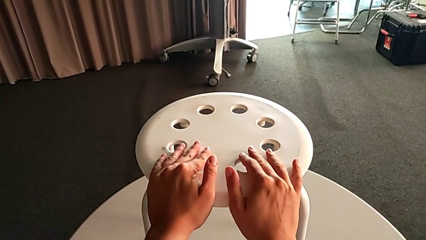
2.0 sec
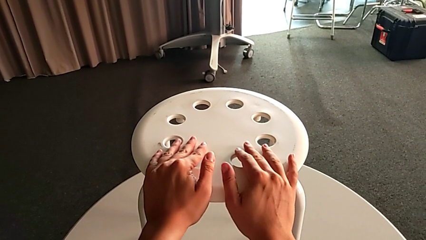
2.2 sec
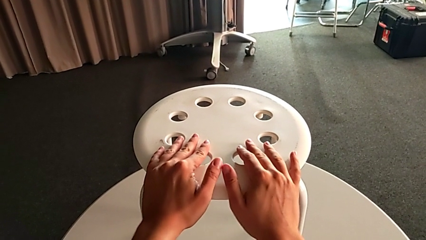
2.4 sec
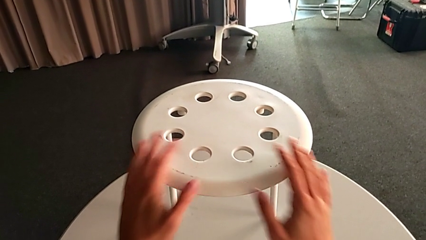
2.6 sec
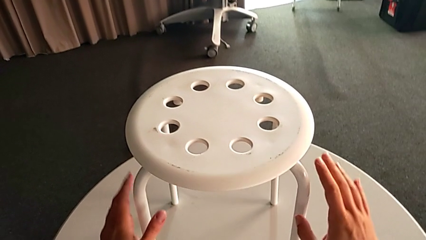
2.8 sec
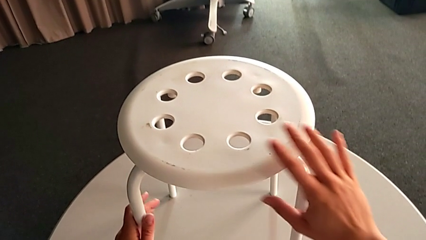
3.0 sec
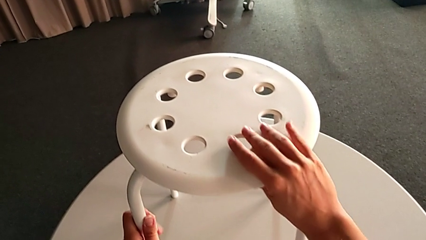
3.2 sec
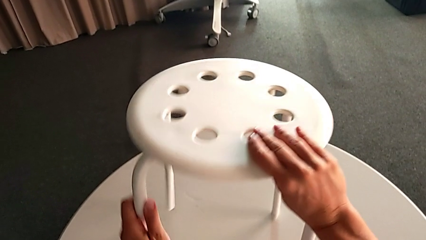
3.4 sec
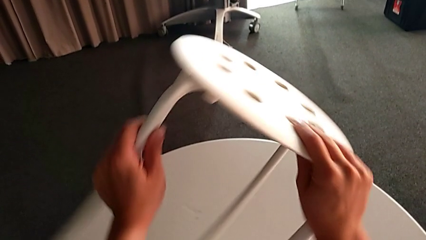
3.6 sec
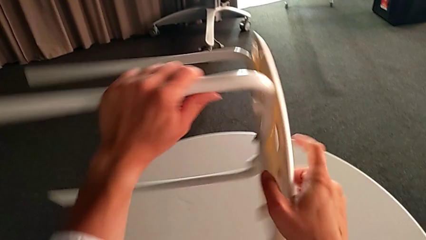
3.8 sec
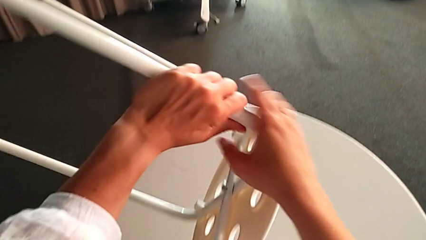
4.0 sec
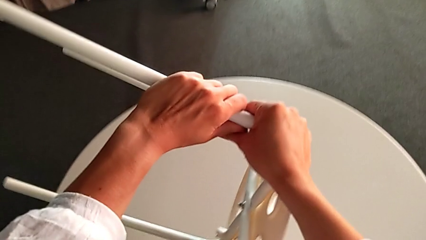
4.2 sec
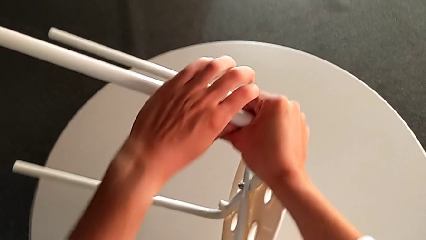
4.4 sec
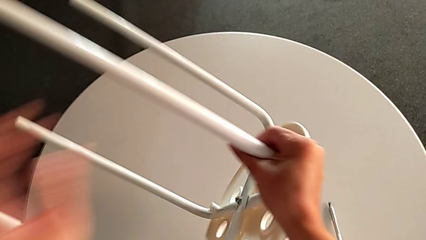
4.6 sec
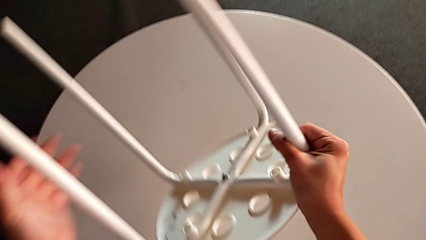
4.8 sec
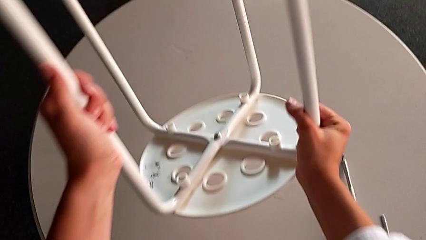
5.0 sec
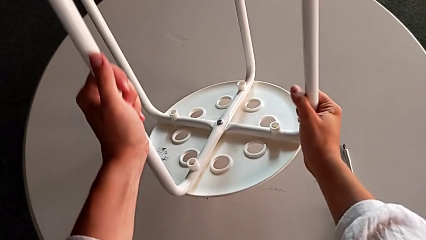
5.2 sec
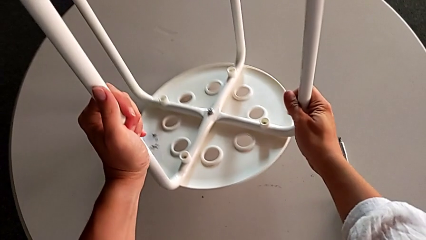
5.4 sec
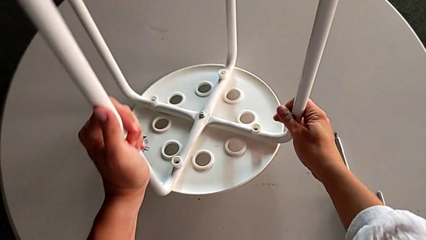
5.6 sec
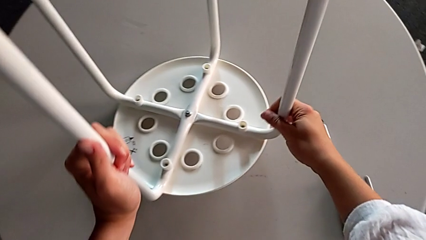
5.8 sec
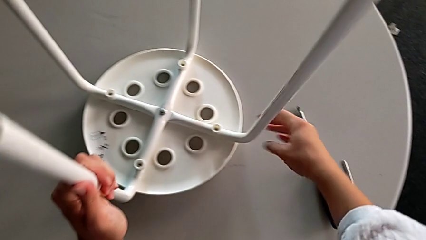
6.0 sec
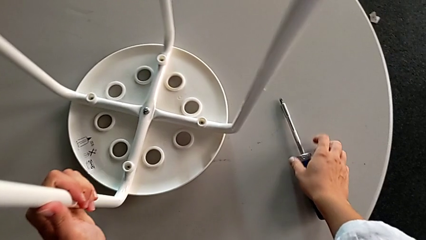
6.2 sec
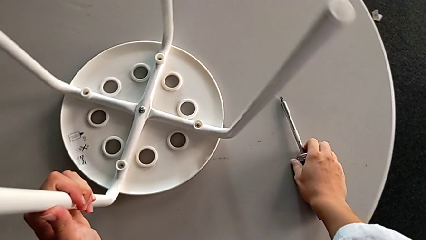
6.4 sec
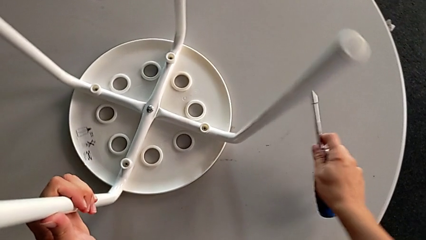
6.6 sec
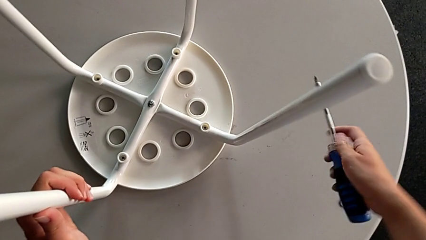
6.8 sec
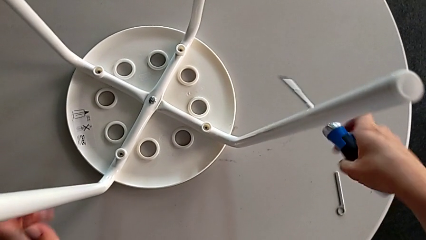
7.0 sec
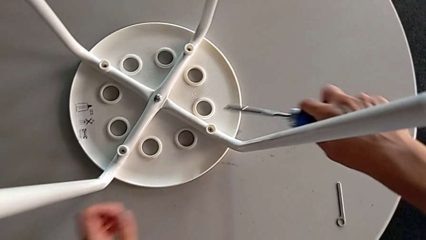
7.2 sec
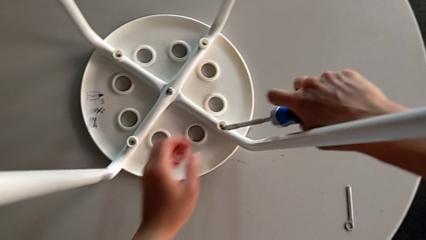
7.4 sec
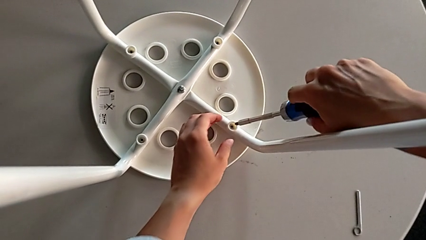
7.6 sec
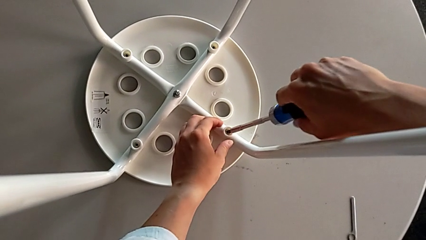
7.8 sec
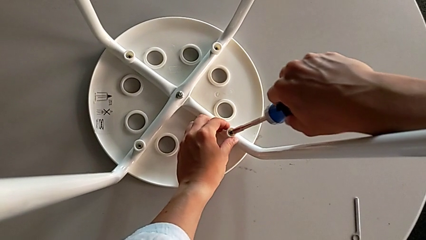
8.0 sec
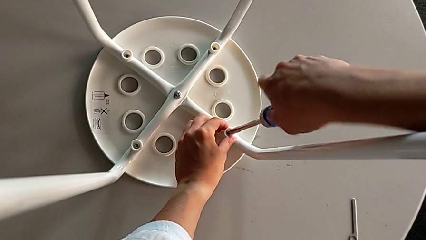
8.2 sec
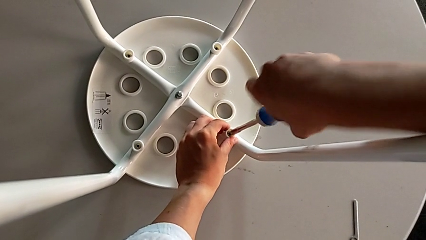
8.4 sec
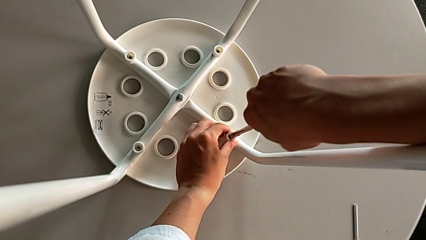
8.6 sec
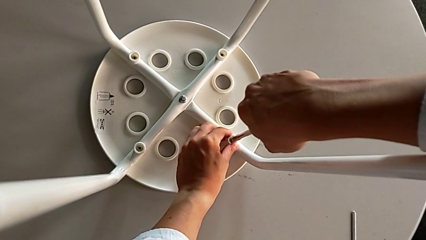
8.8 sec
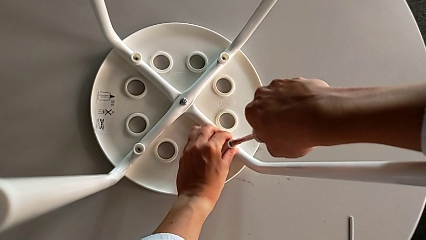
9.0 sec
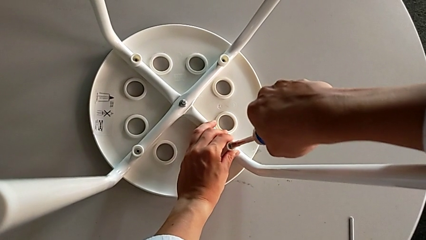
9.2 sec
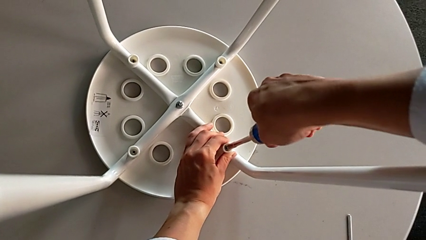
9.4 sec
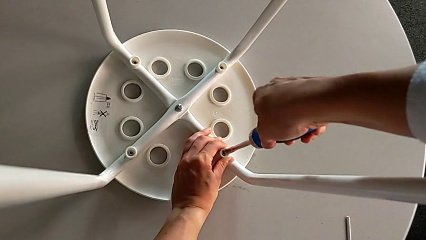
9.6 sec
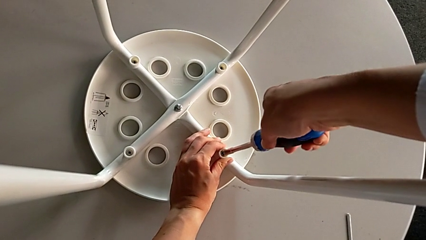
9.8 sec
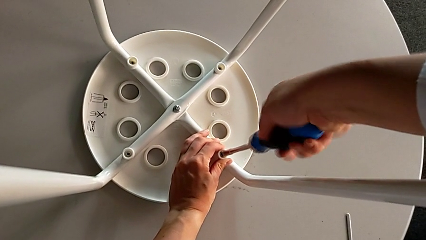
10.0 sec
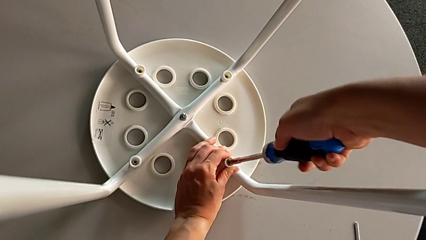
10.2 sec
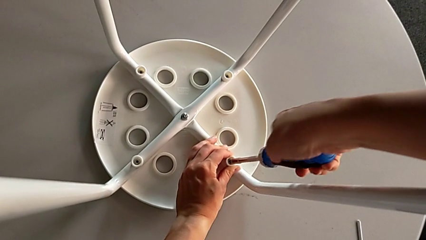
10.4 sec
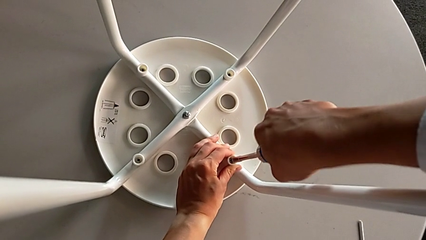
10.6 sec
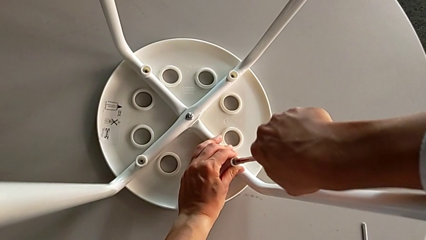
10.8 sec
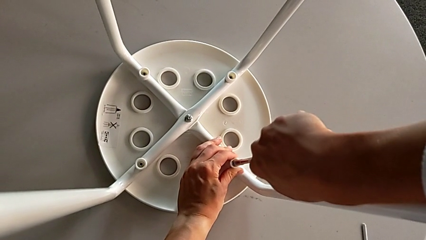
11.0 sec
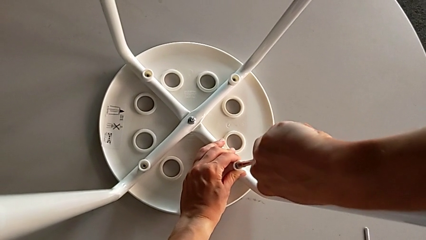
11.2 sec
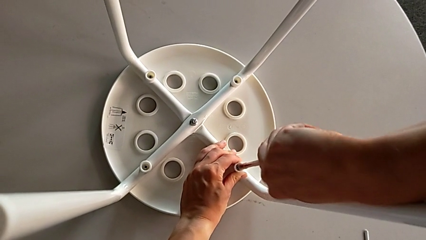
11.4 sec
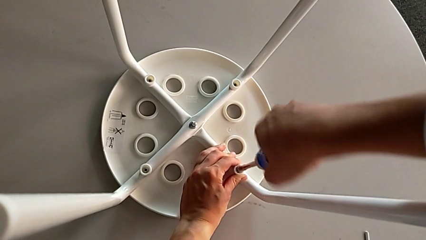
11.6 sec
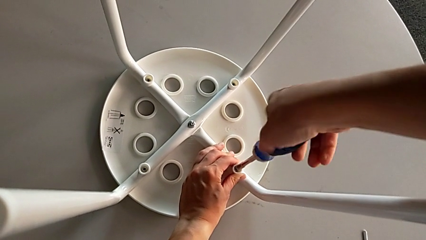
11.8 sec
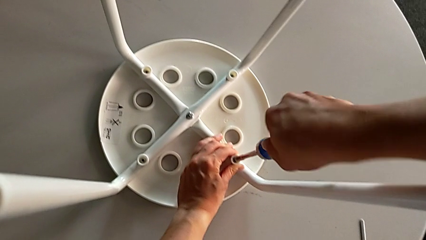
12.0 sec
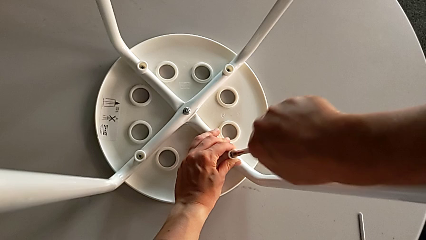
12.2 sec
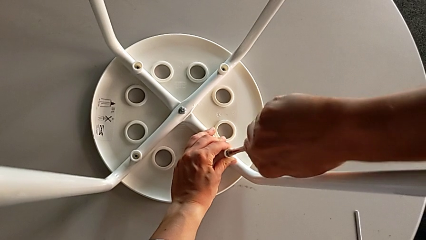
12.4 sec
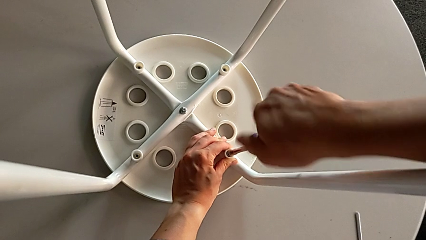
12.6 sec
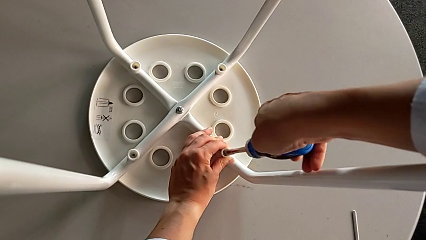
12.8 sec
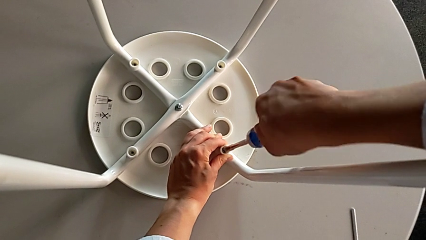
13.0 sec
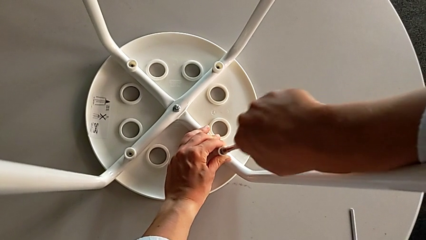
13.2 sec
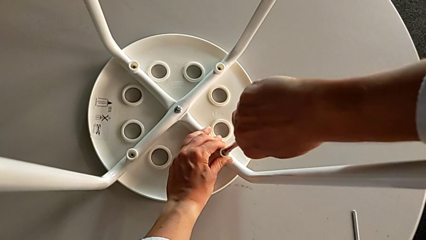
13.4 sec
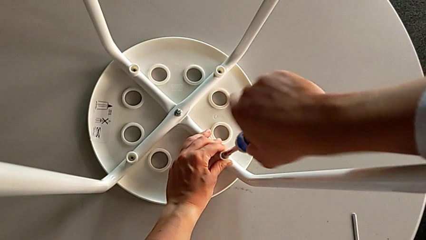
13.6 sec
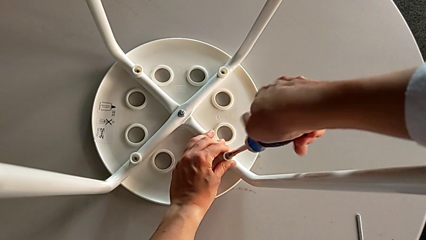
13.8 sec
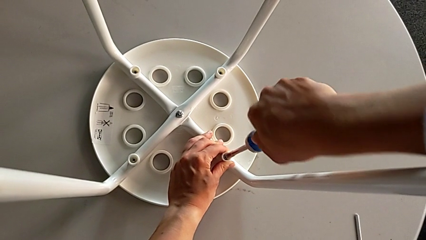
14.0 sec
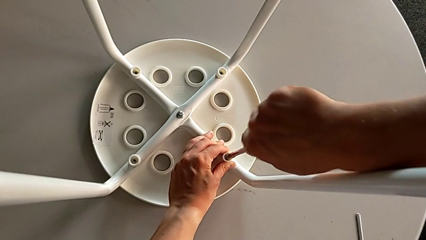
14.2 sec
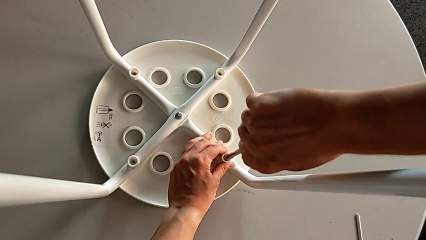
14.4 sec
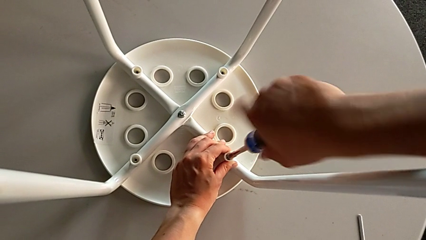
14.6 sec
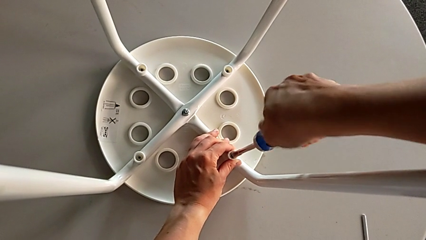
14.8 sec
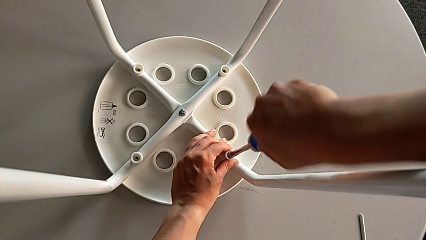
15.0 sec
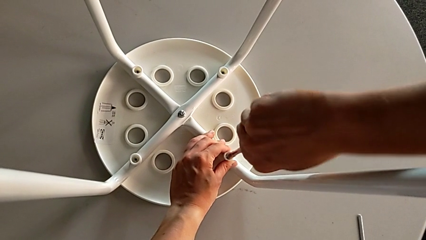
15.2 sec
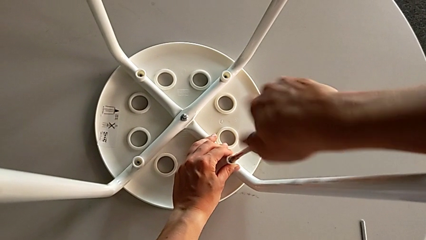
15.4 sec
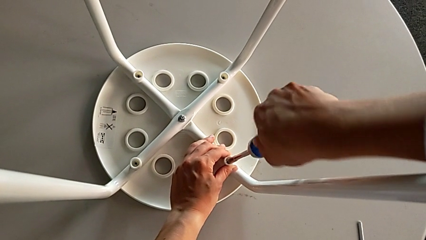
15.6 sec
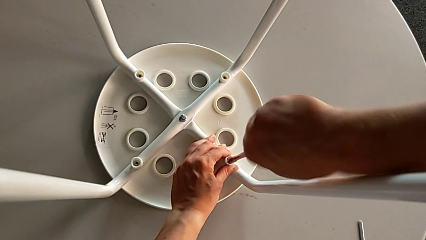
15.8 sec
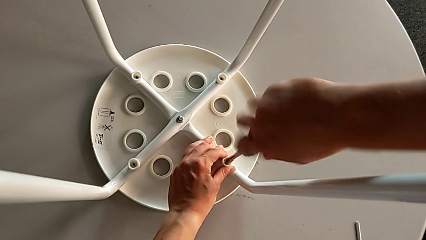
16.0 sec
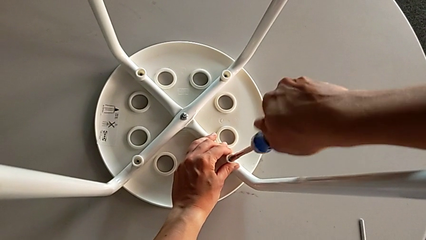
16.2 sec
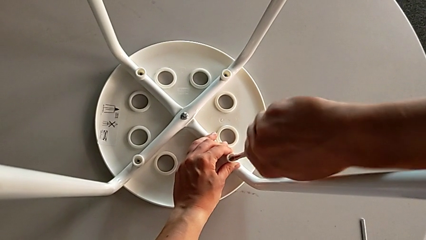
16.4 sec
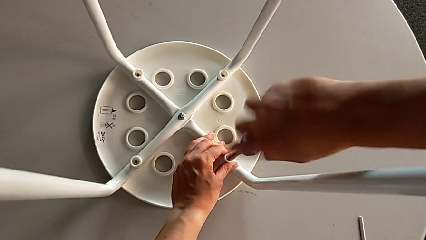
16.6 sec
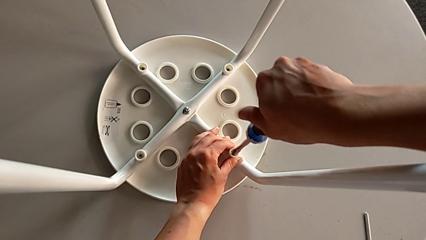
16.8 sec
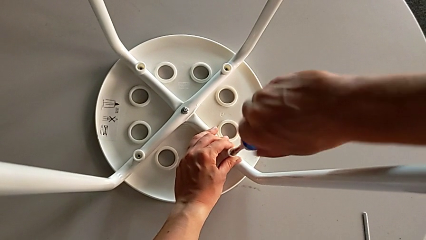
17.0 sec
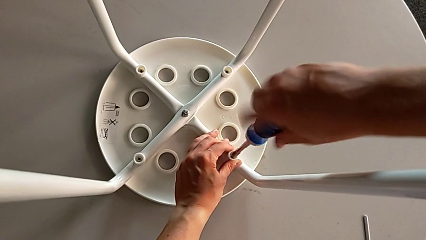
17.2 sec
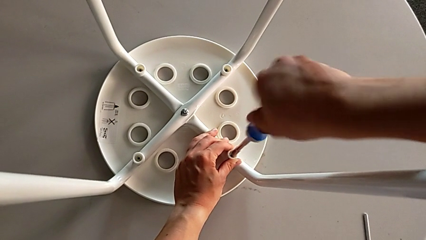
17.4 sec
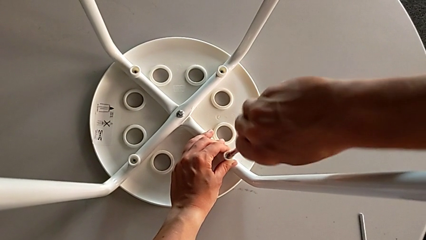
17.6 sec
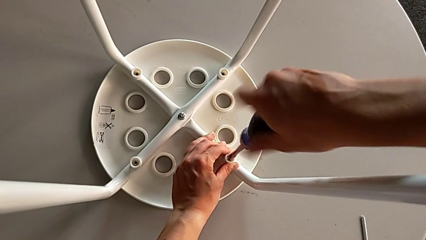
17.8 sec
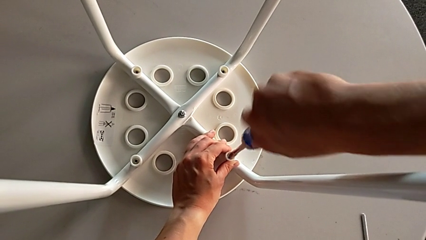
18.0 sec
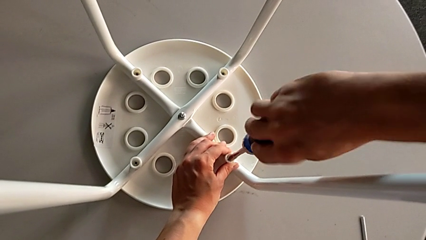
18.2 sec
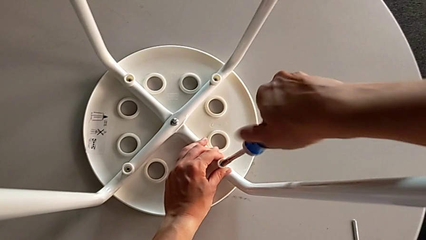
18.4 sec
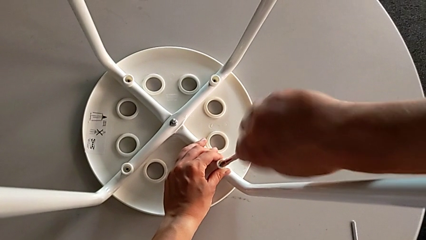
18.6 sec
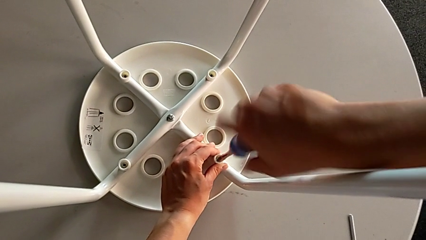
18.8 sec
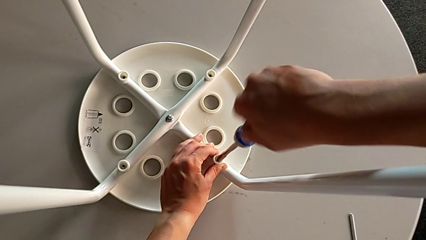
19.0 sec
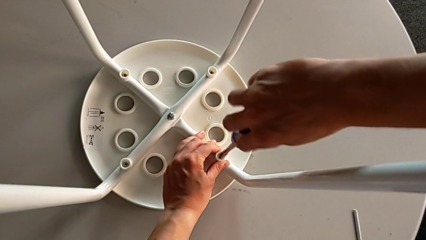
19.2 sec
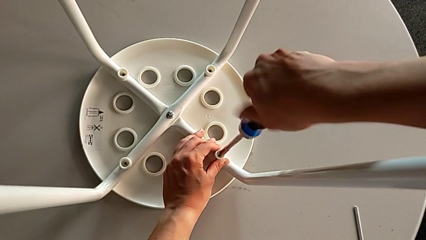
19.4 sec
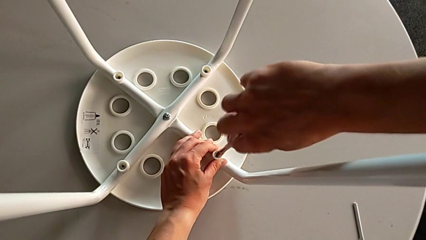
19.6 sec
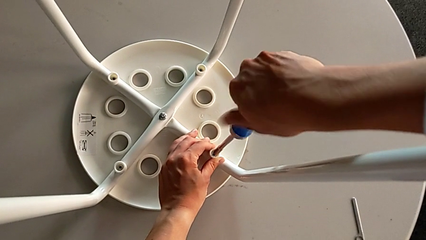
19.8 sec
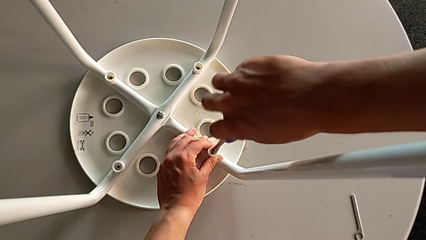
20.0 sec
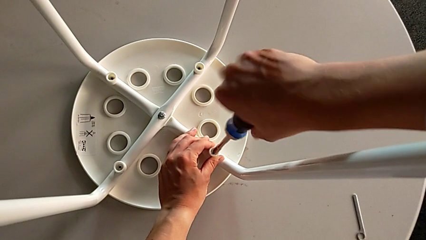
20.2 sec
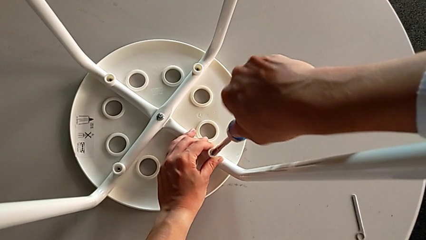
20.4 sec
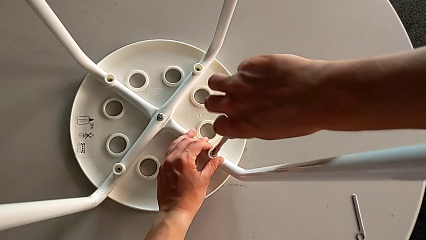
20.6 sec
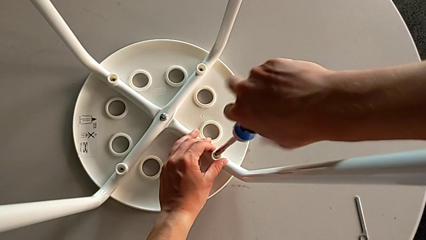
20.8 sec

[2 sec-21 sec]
The camera wearer is unscrewing the middle hex nut on the leg of the Marius. They flip the white stool, approach the blue screwdriver, grab it, insert the first bolt and begin to unscrew it.
